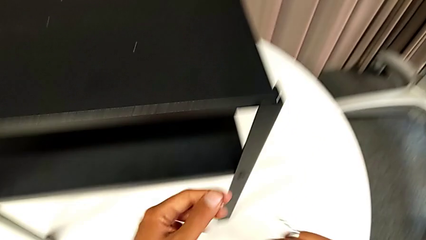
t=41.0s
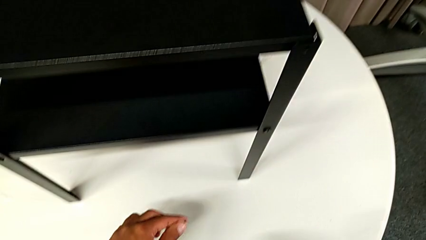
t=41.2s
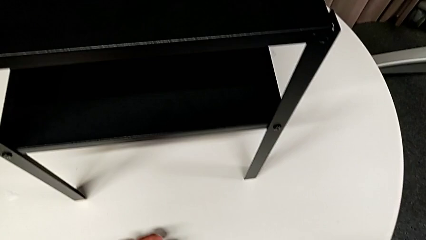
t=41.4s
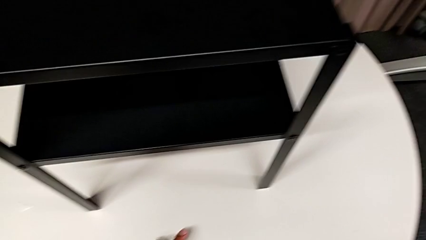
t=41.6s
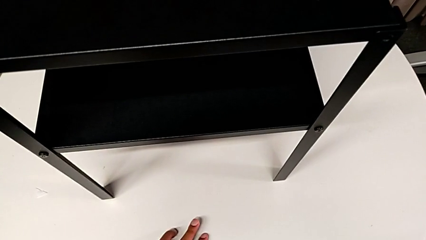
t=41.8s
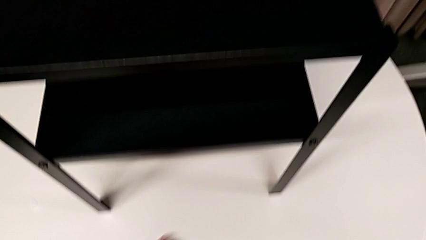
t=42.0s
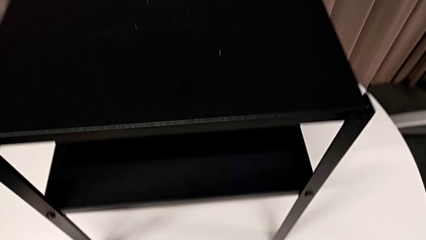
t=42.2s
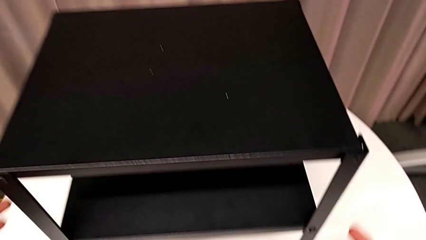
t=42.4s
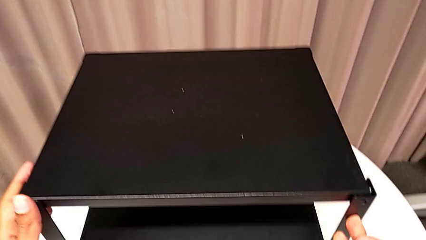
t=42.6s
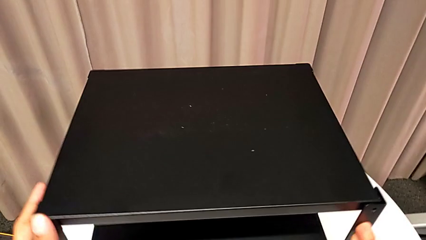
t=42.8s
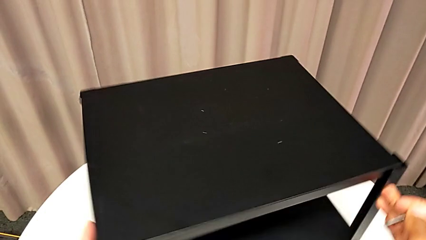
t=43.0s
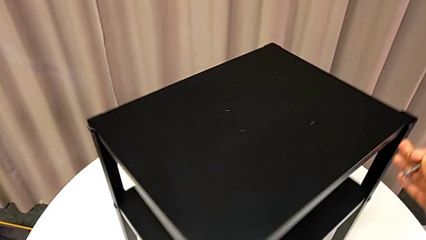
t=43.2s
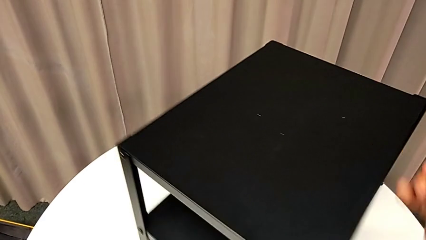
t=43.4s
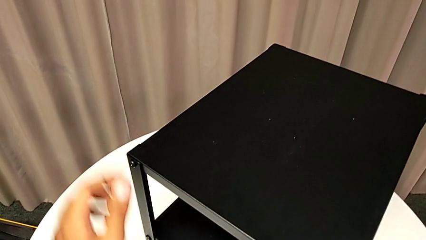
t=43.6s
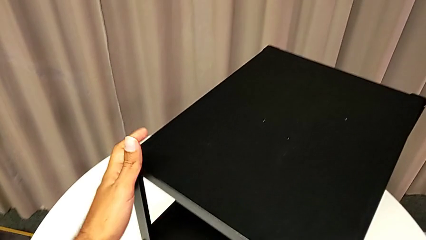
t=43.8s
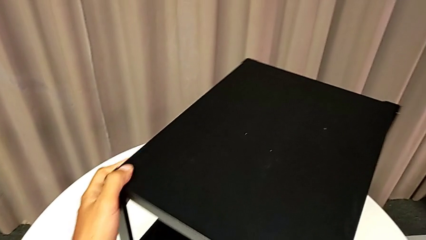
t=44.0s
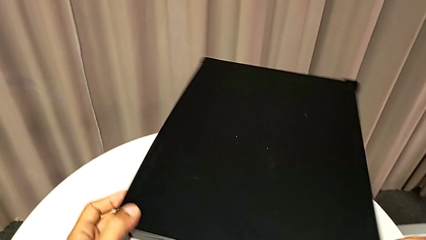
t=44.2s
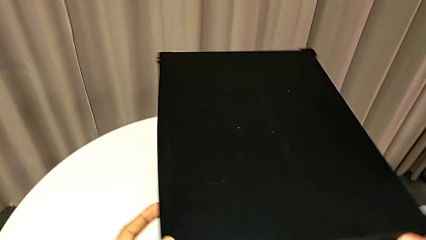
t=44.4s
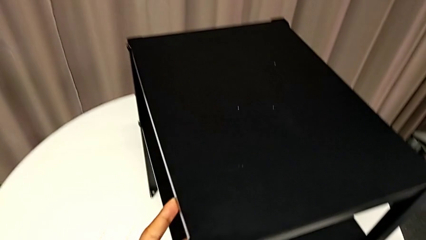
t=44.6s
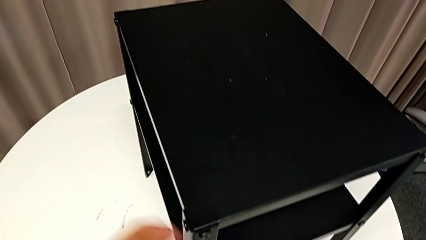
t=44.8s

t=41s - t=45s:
The camera wearer is removing the top table from the furniture. They place the hex socket head and align the nightstand.

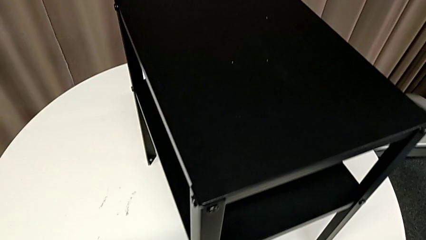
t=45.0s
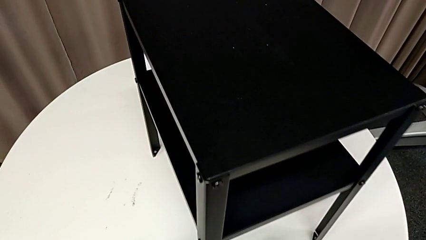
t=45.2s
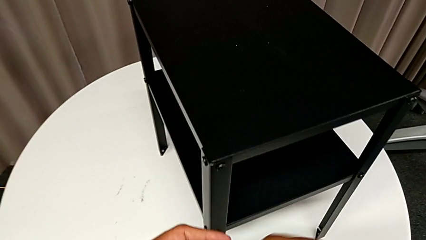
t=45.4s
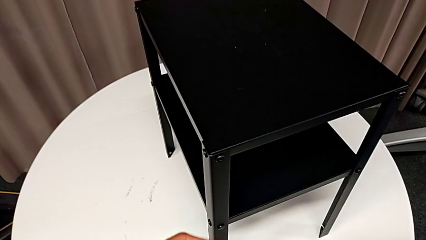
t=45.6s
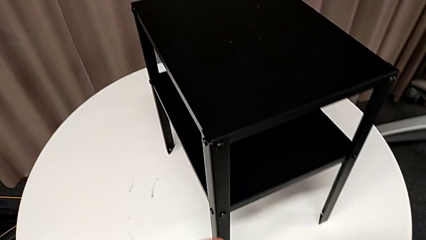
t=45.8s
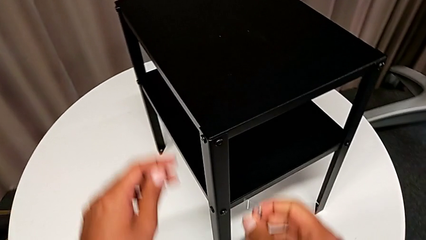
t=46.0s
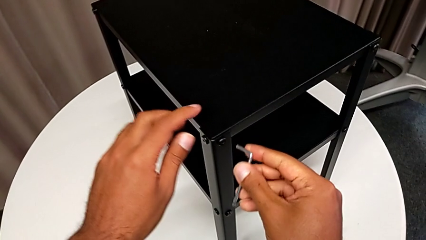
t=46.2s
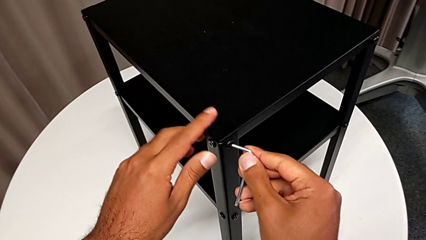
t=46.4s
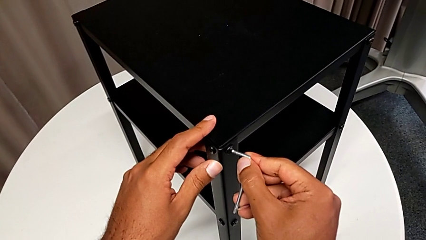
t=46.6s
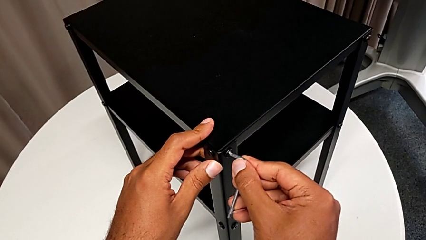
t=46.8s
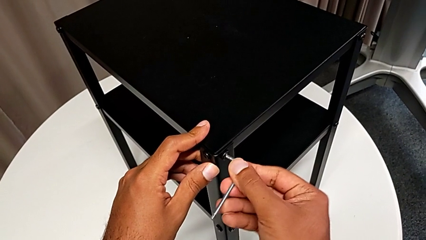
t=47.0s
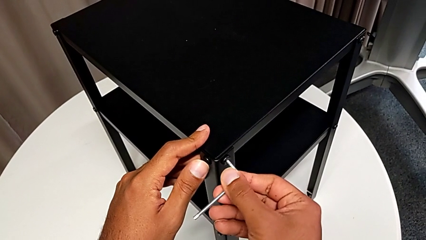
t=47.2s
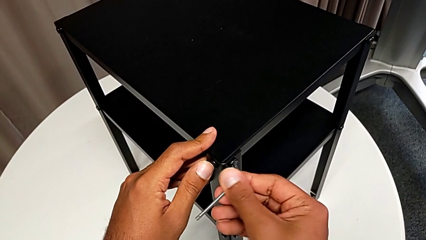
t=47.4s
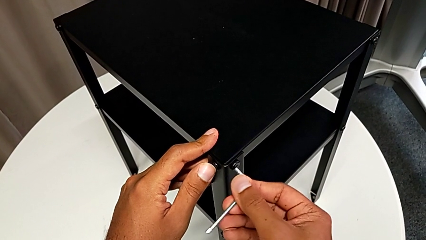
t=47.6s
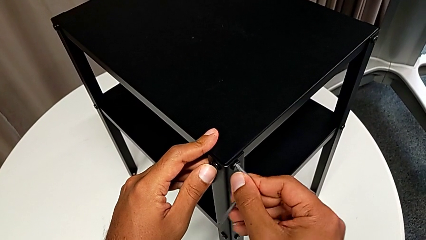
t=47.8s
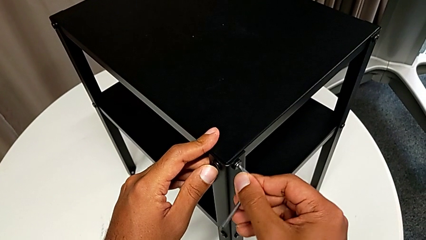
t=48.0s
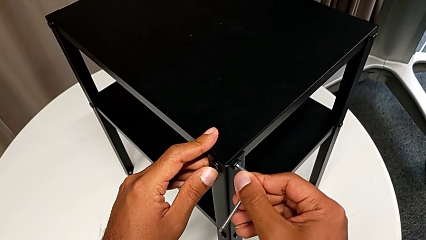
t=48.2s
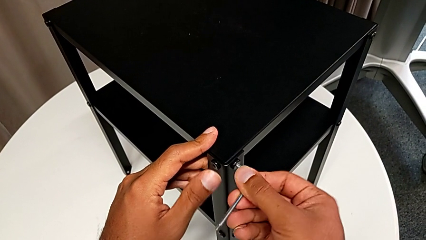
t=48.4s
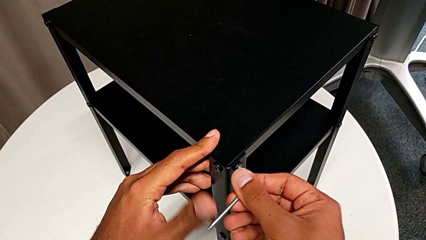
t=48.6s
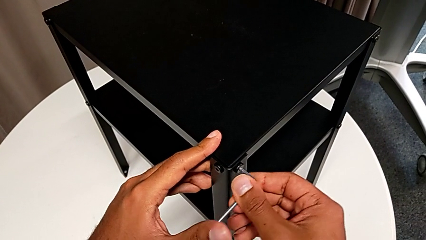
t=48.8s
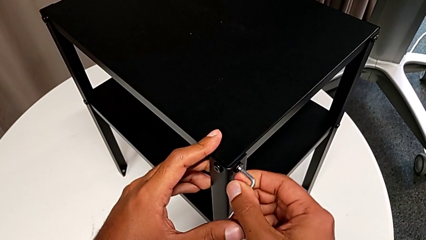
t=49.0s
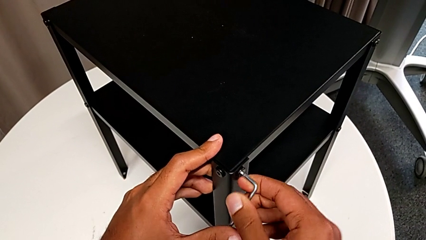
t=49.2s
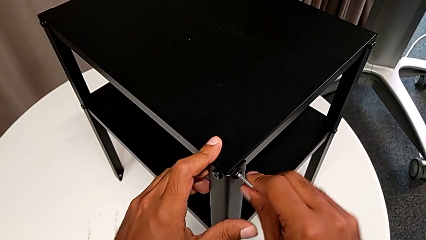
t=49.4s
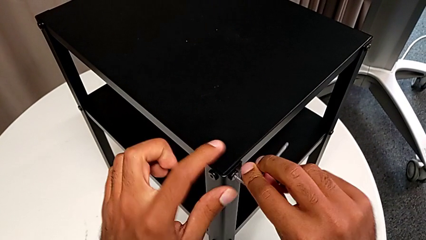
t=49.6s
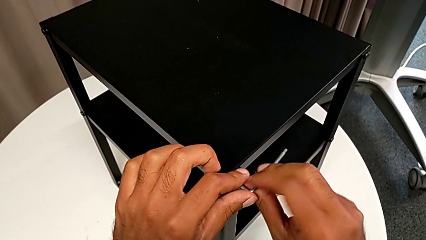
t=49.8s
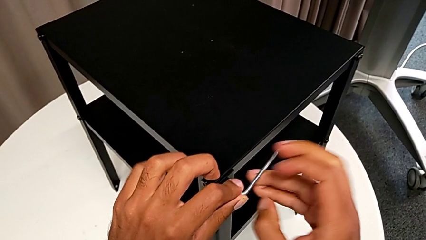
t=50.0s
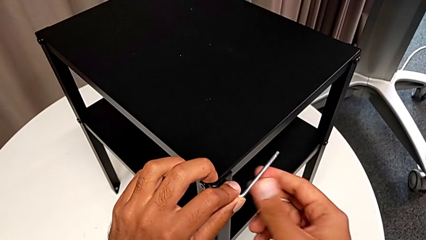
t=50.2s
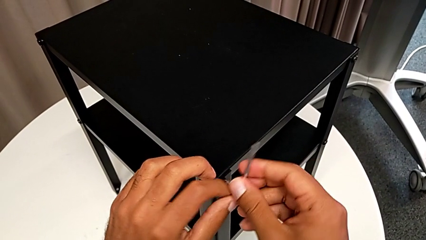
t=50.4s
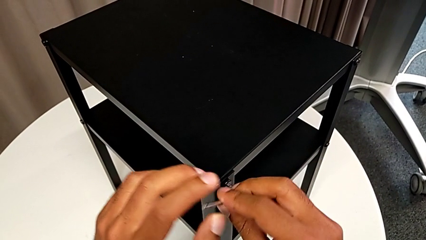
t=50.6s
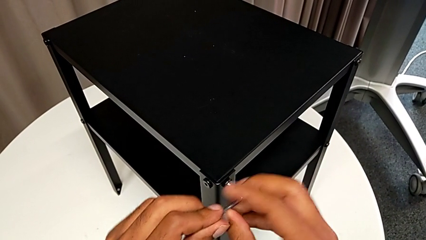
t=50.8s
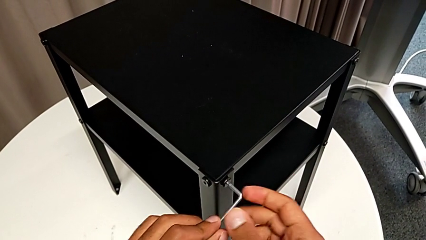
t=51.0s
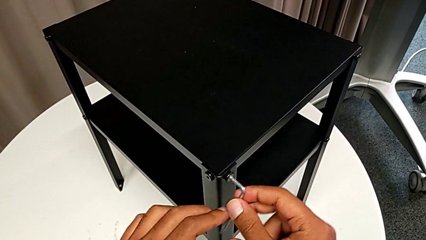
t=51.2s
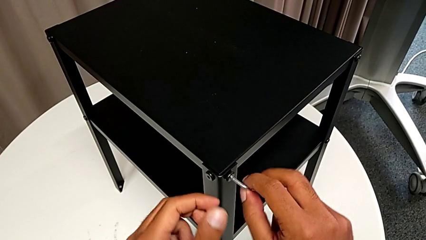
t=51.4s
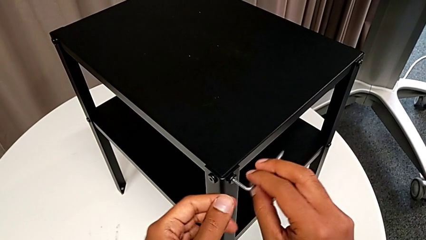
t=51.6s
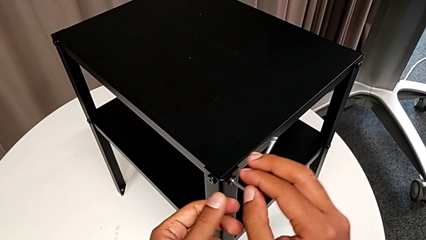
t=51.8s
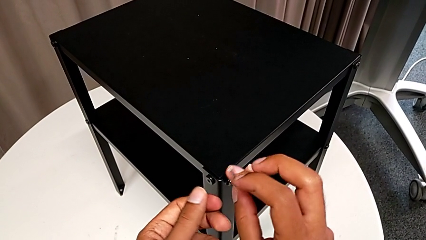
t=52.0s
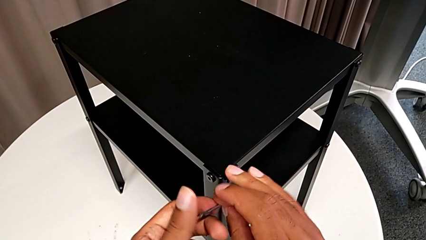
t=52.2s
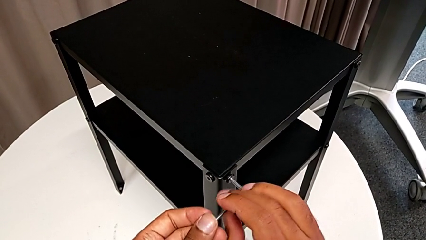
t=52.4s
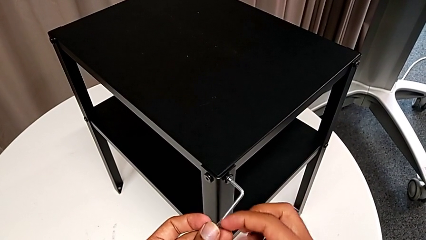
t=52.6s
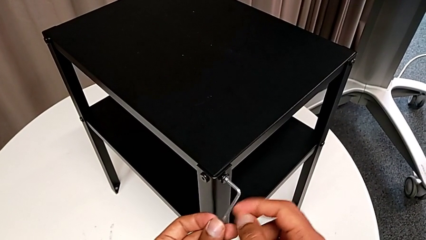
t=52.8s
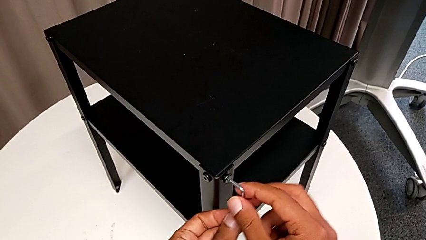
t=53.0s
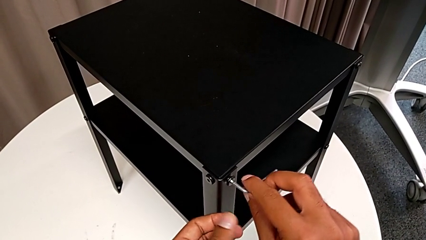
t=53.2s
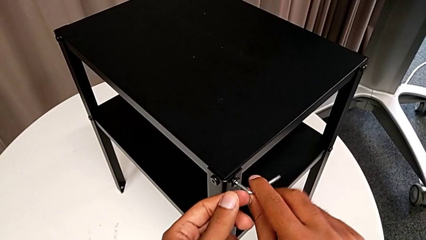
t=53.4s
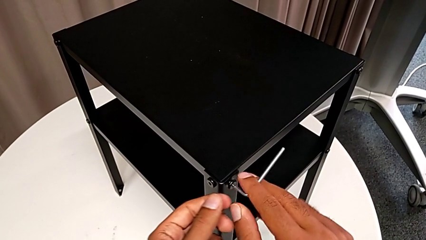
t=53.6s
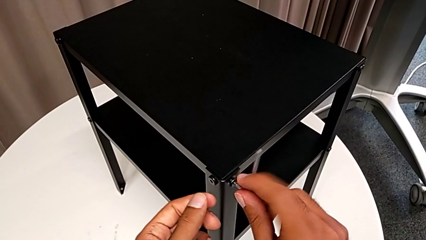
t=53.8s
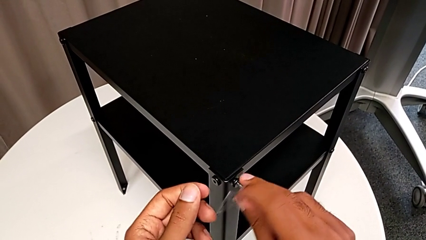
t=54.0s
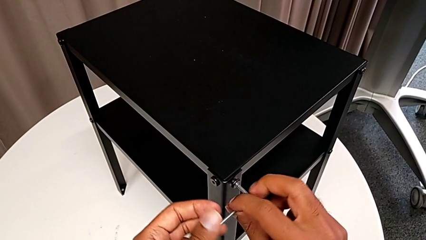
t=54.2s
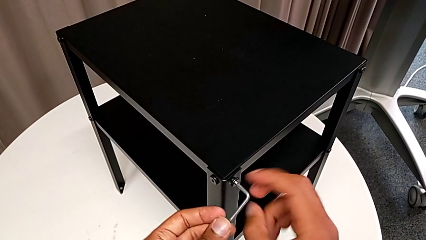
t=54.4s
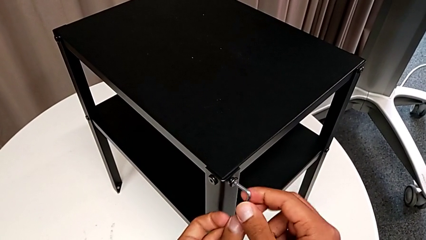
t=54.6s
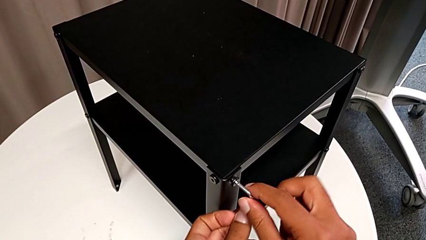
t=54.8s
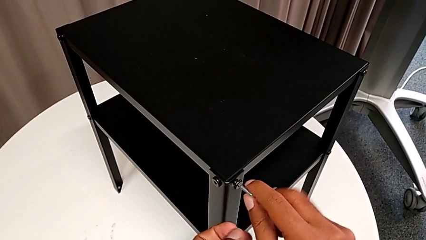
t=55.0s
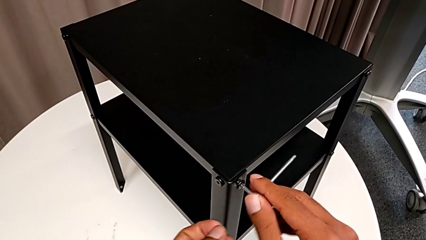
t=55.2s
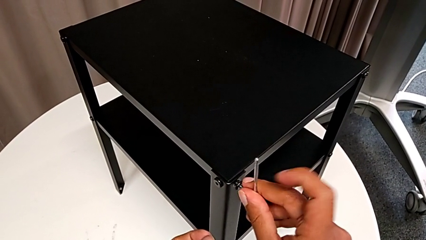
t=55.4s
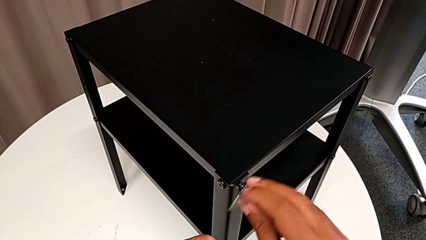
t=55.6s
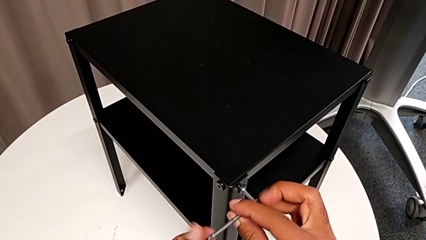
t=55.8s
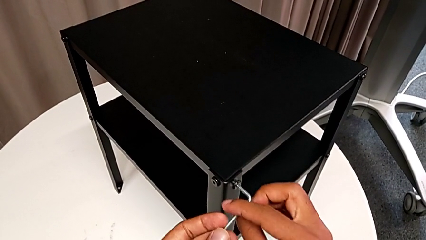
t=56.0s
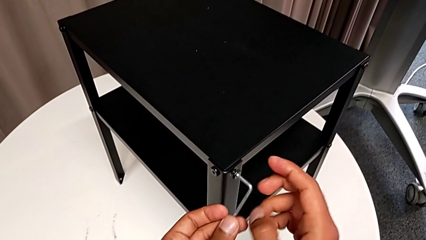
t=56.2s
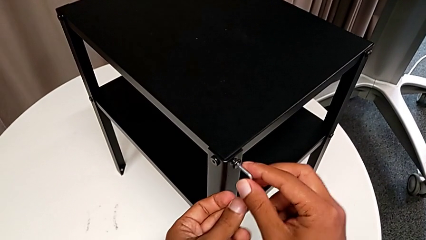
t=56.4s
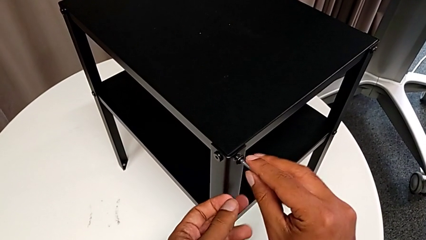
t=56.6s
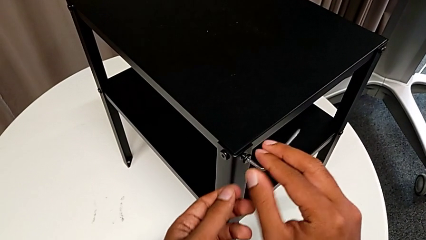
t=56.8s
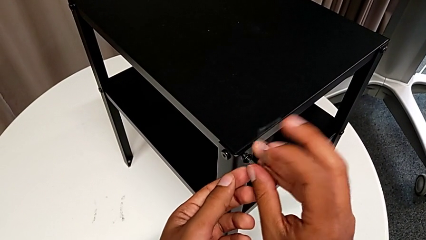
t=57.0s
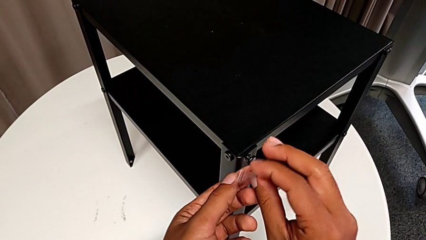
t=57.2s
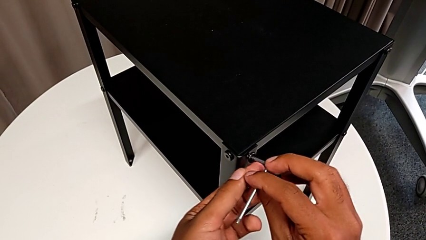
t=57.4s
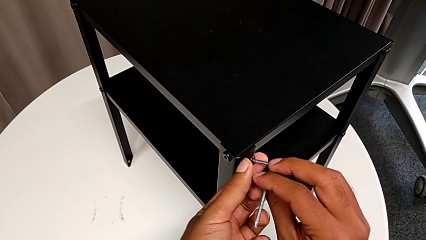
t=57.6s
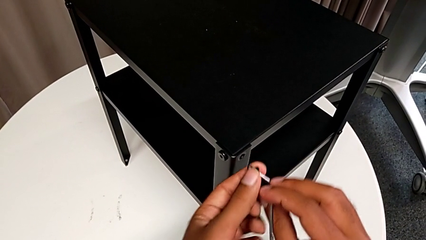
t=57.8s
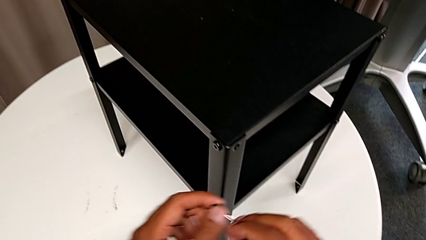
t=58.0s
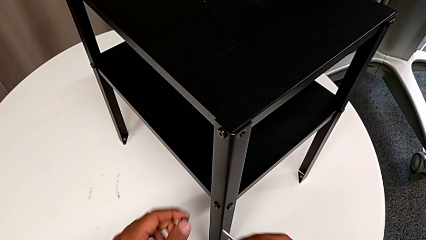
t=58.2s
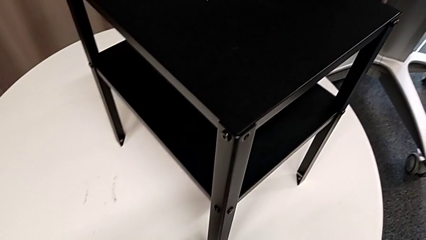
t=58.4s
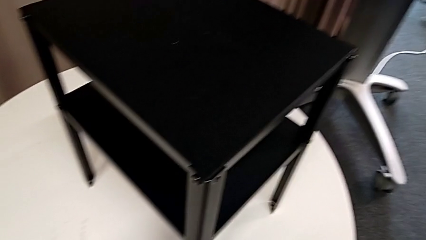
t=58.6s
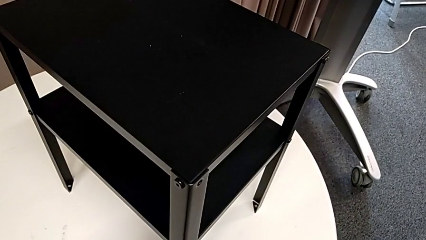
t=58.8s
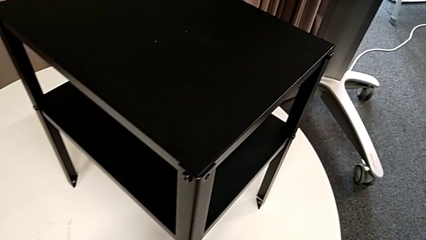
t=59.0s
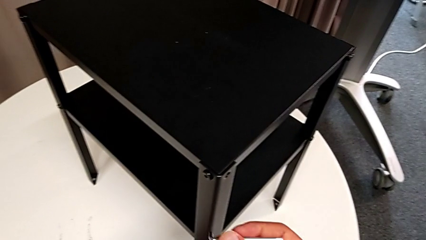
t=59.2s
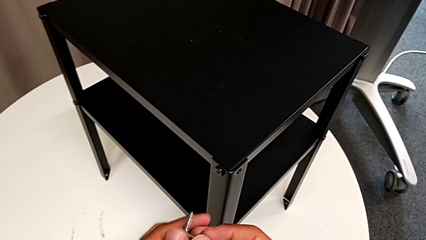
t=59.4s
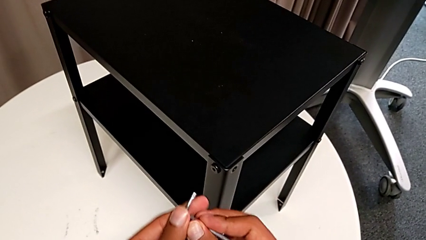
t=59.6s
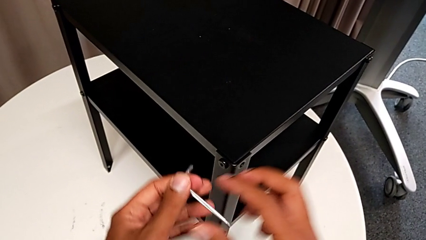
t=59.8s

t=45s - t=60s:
The camera wearer is removing the top table from the furniture. They approach the hex socket head, insert the Allen wrench, unscrew the hex socket head, disassemble it, withdraw the Allen wrench and place the hex socket head.
